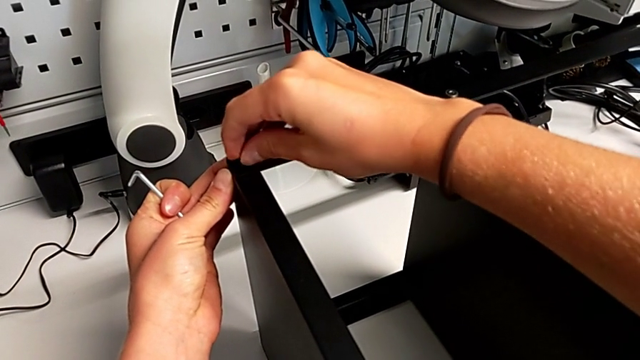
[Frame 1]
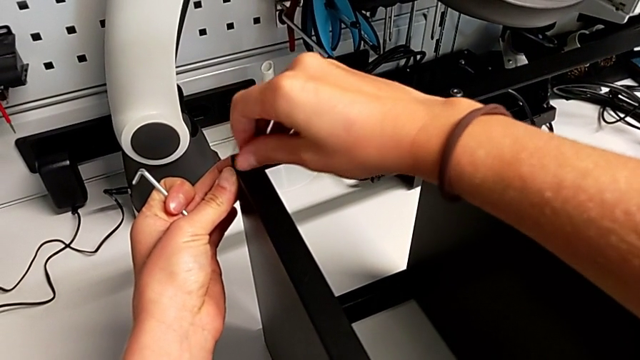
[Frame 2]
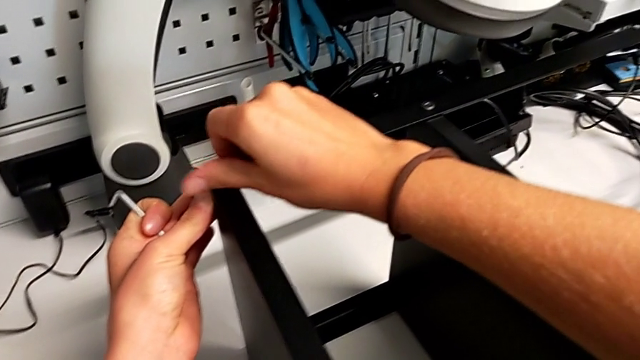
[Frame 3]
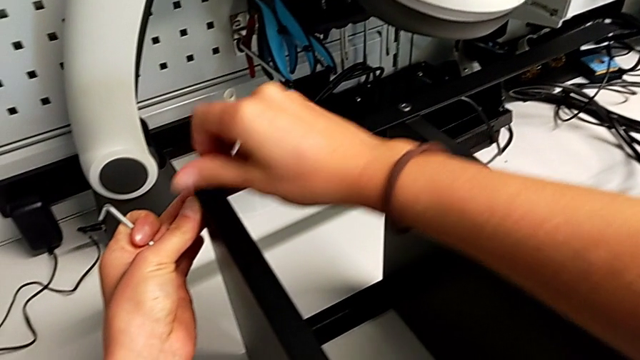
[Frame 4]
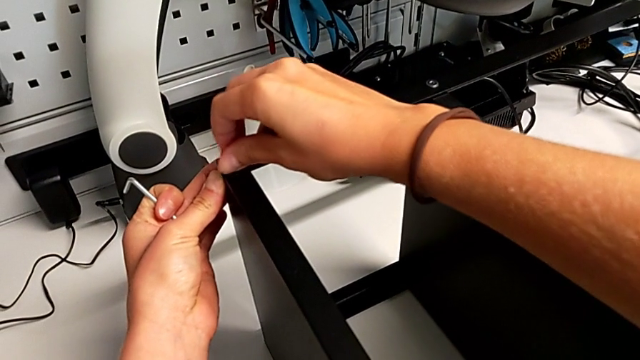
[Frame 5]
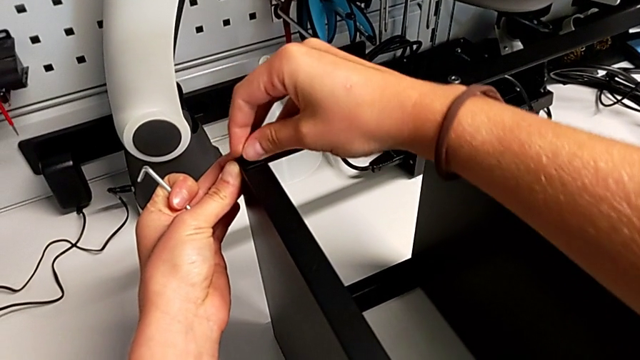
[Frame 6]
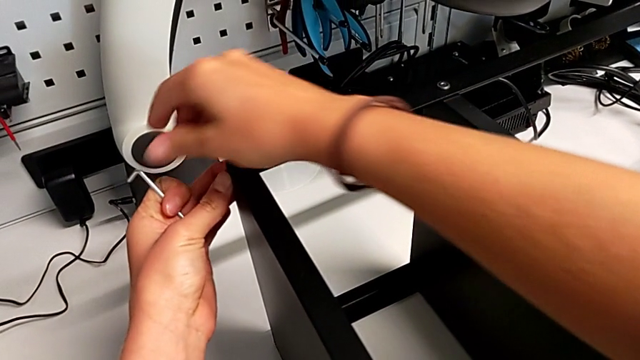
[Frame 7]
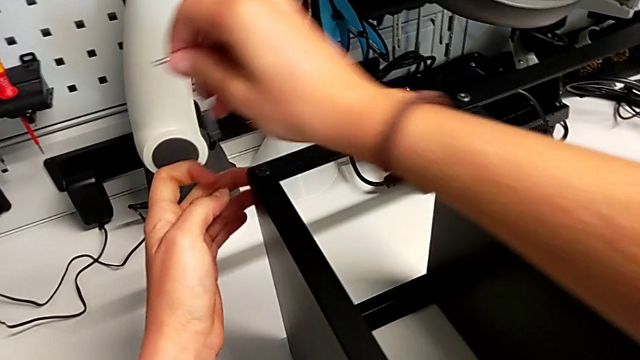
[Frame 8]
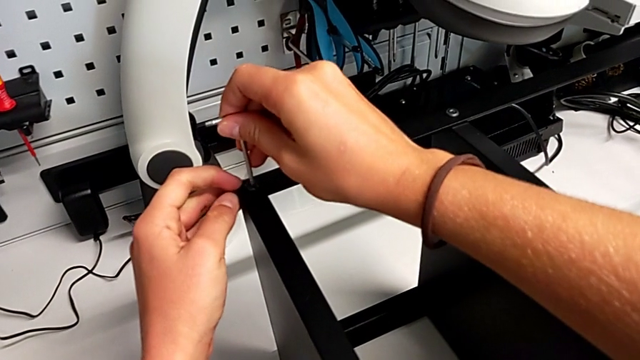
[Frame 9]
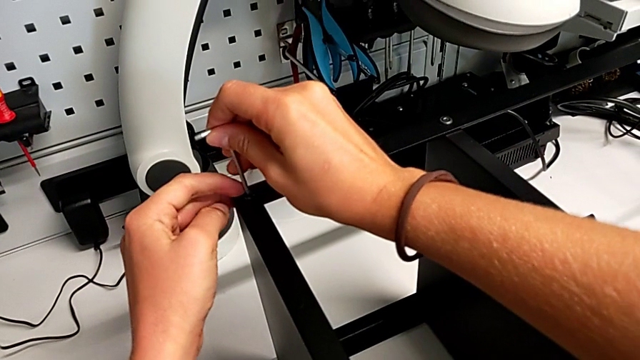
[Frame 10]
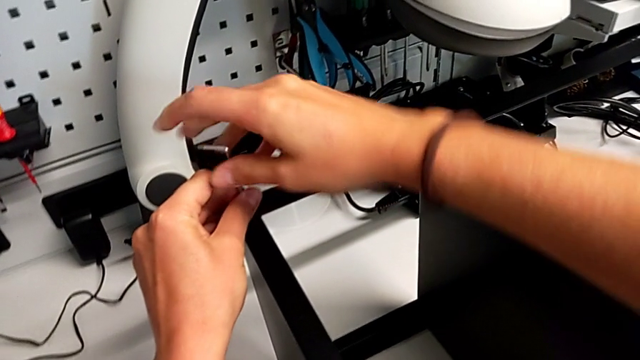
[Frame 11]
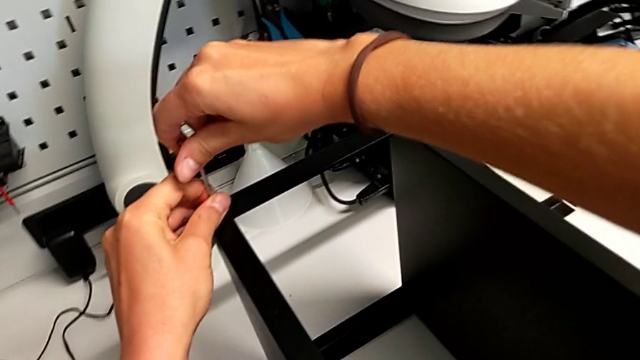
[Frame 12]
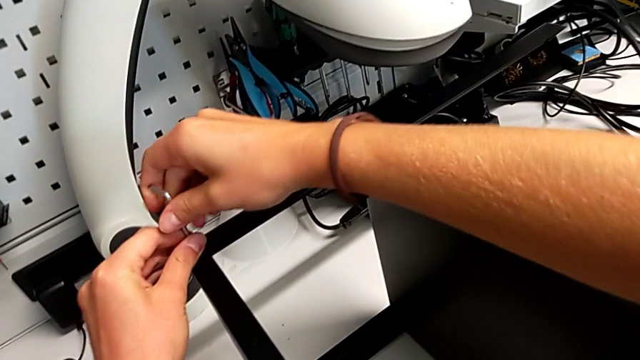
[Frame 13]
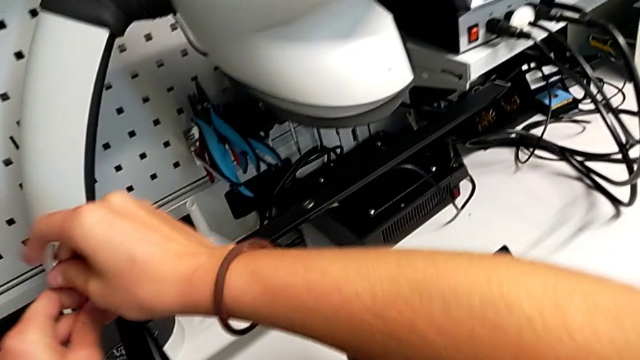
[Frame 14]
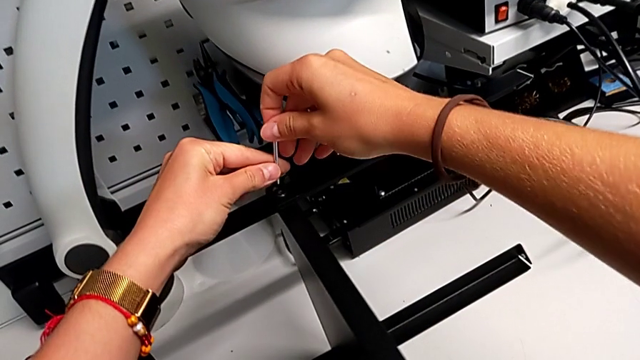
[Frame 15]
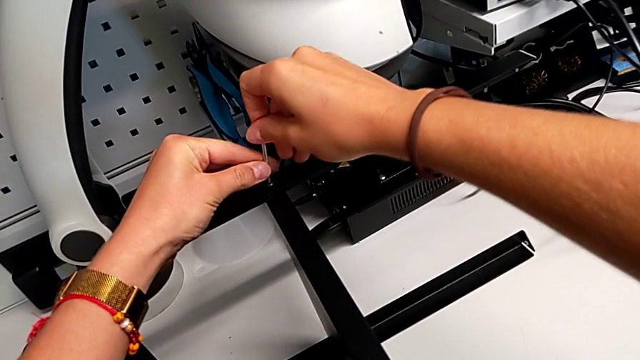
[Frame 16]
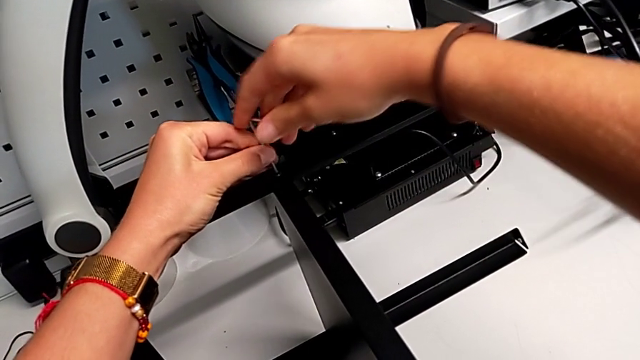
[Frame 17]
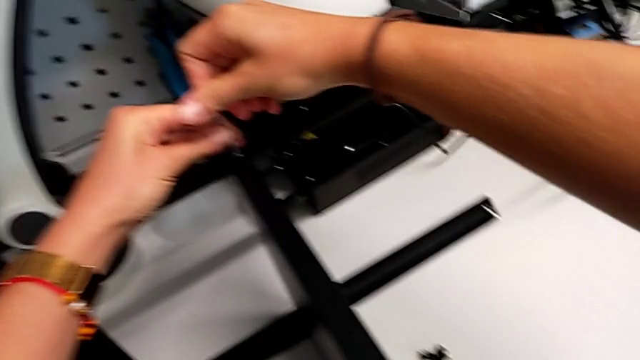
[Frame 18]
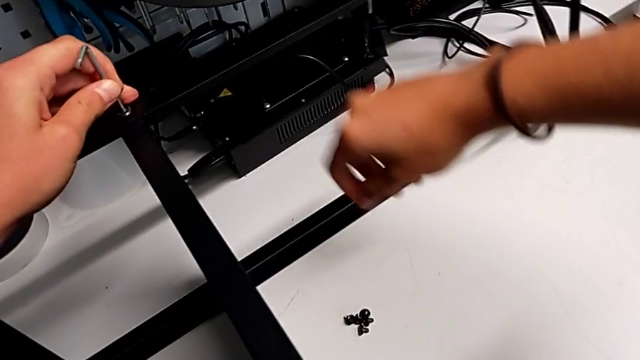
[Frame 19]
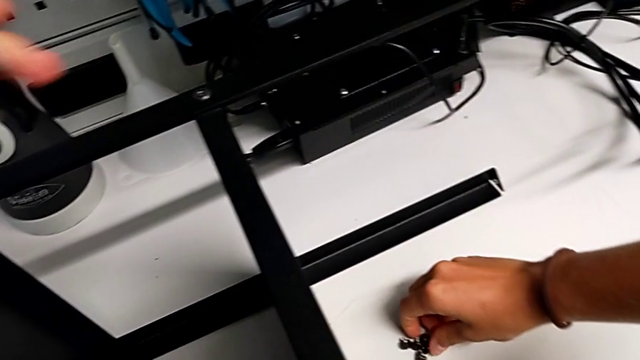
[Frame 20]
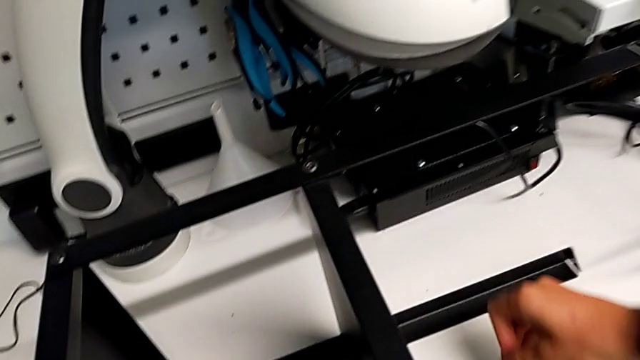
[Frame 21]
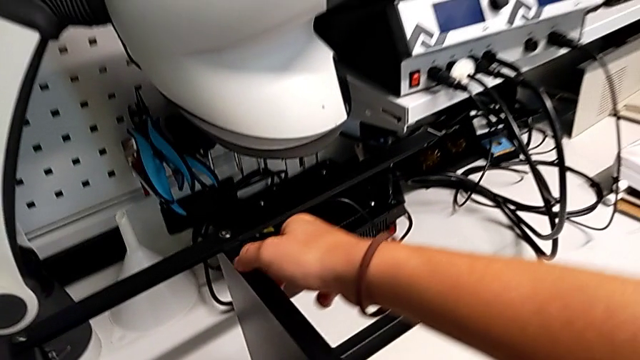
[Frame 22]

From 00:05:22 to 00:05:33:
The camera wearer is screwing the second leg onto the top plate. They keep inserting the eleventh hex socket head, screw it and screw the hex socket head.

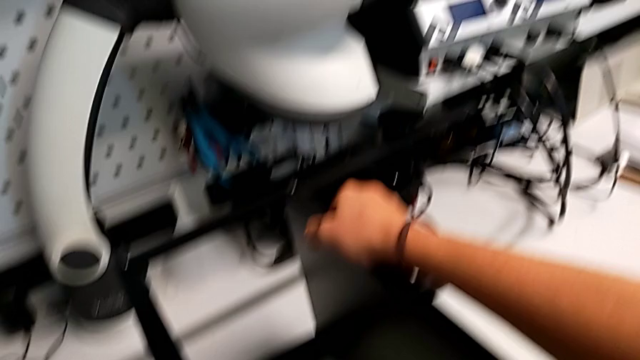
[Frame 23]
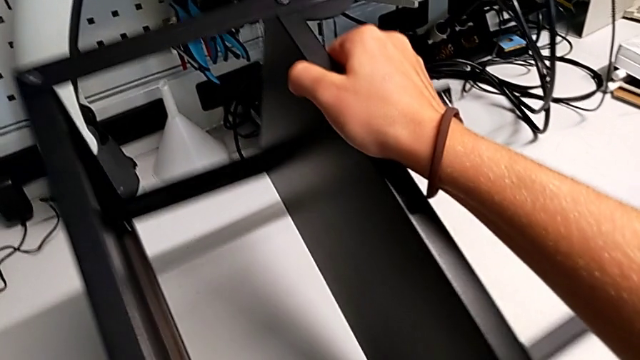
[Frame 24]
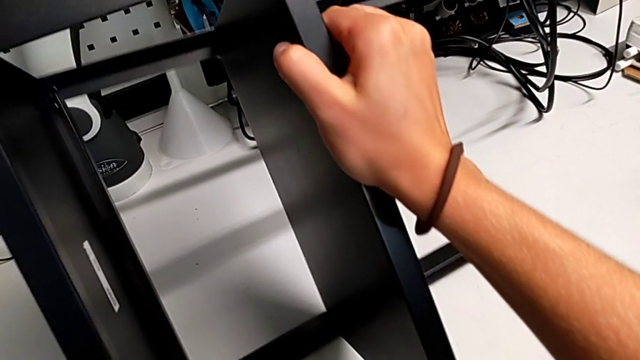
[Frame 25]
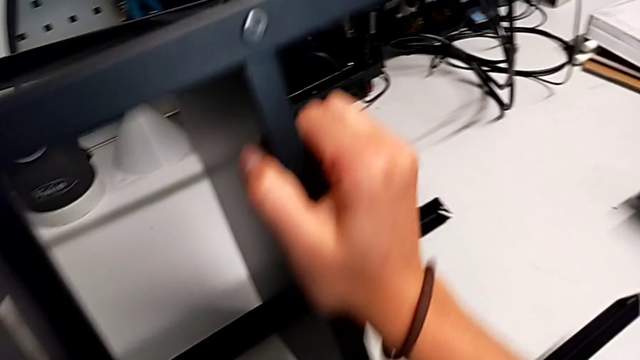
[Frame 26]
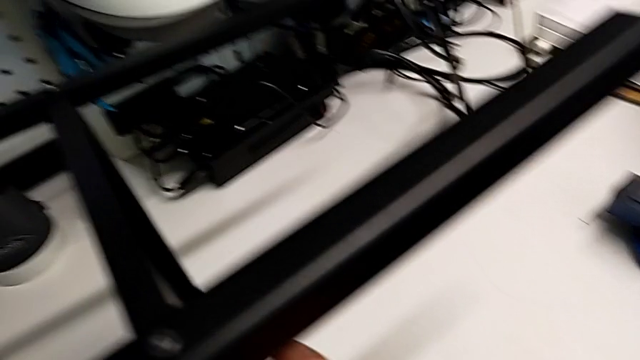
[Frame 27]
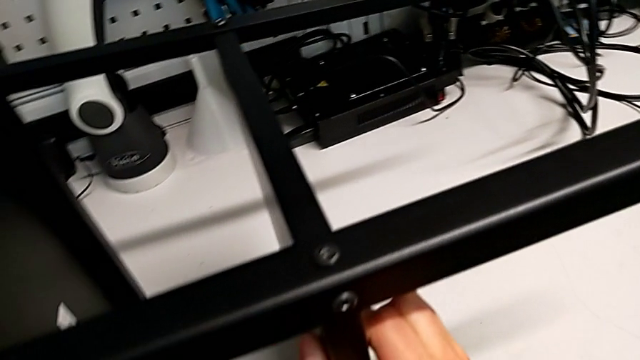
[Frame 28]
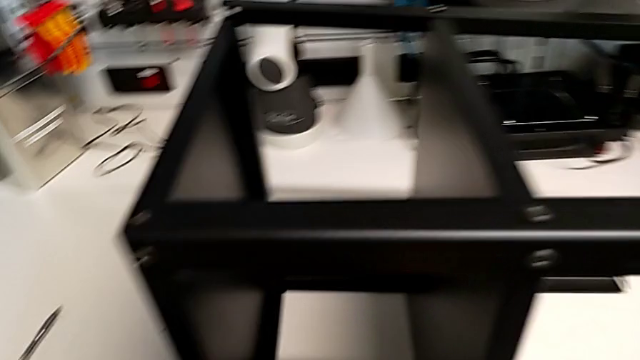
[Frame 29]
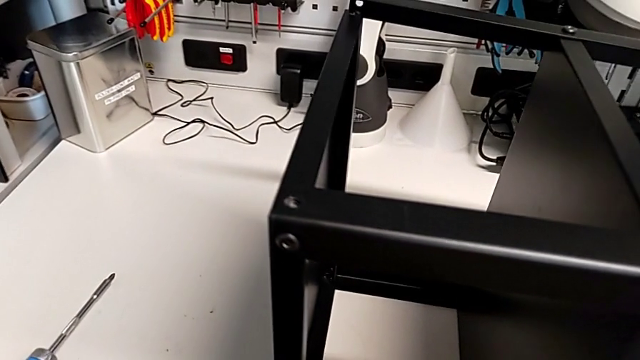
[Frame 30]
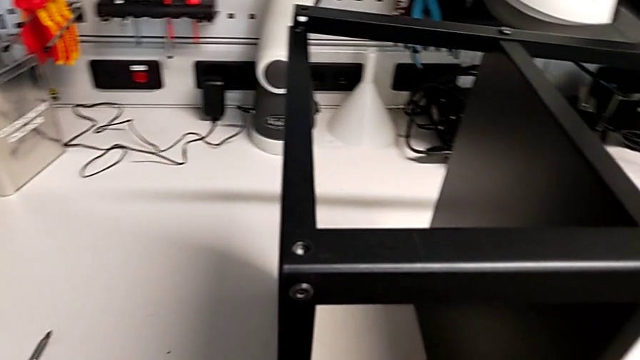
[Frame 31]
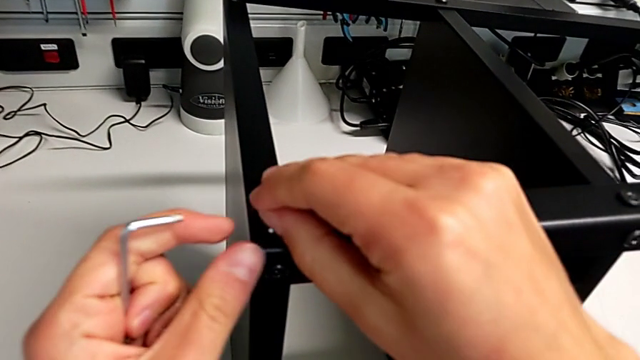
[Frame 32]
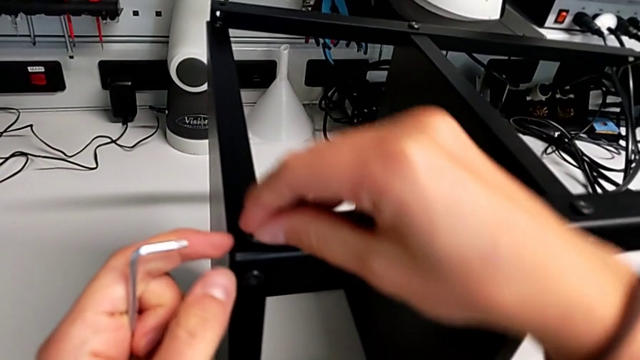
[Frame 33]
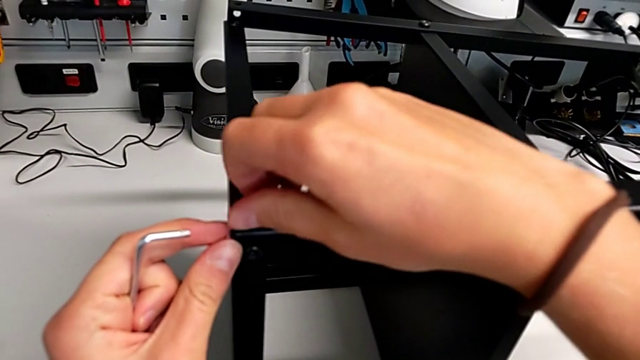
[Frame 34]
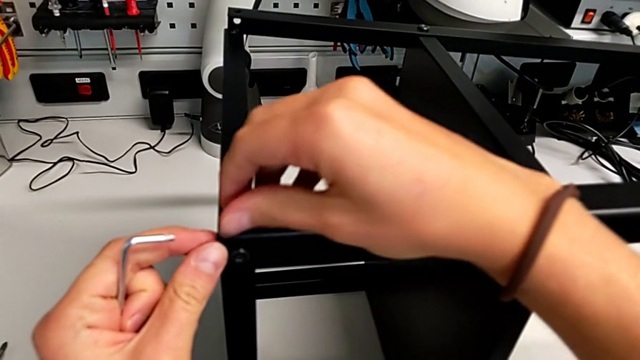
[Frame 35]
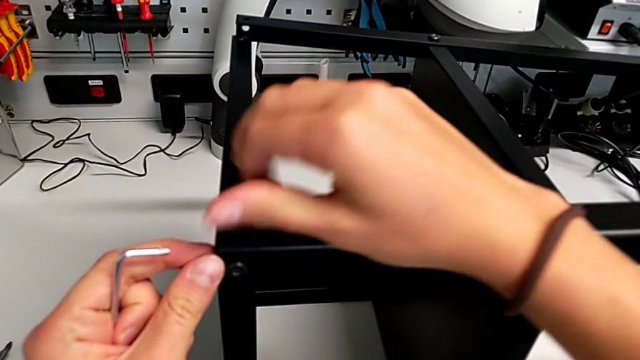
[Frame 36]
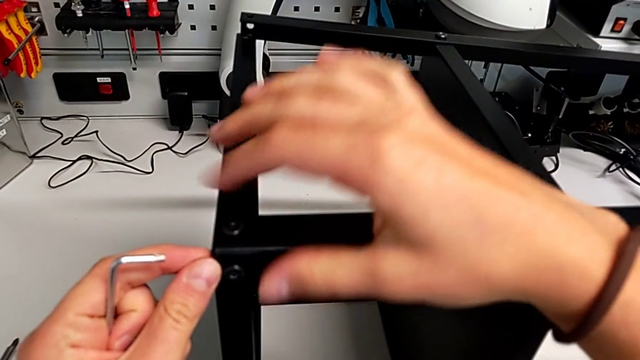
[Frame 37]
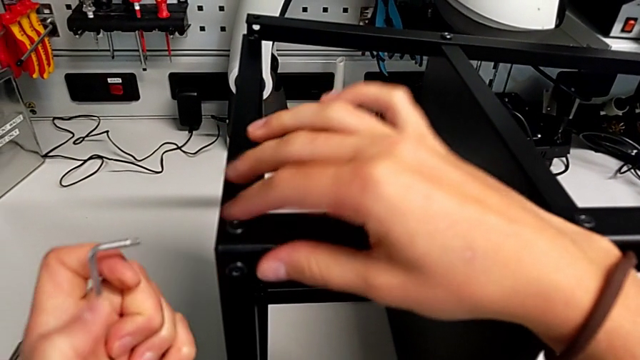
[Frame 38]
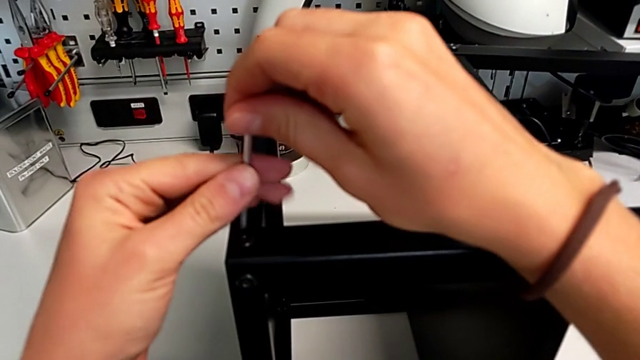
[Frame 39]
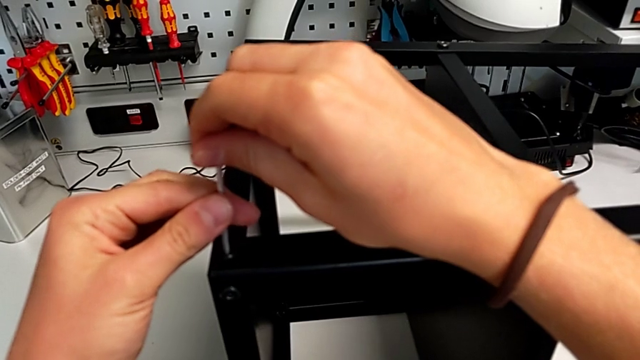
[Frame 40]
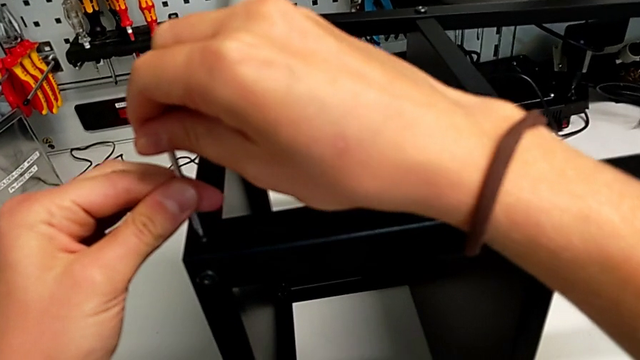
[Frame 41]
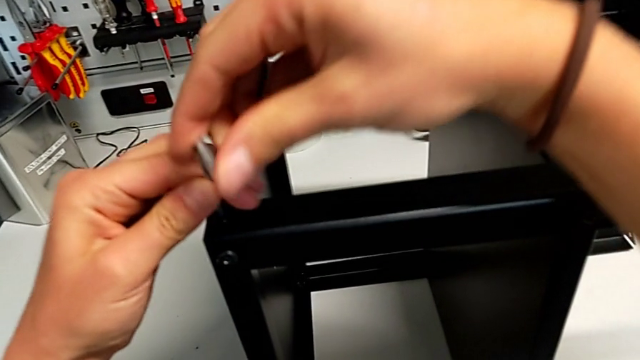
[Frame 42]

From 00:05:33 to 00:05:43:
The camera wearer is screwing the second leg onto the top plate. They flip the tray, insert the twelfth hex socket head and begin to screw it.
